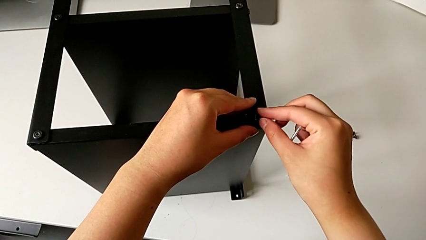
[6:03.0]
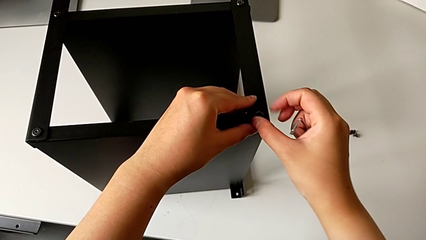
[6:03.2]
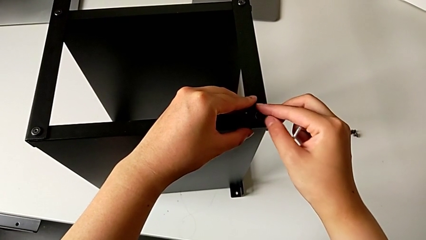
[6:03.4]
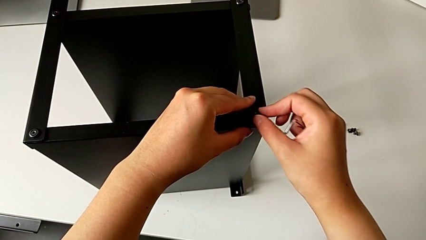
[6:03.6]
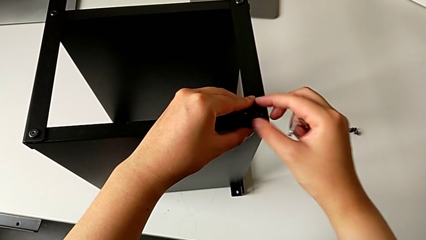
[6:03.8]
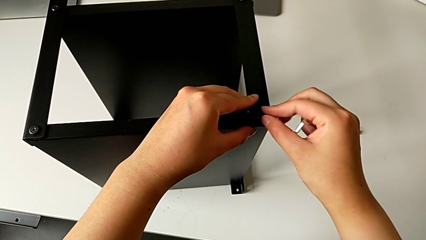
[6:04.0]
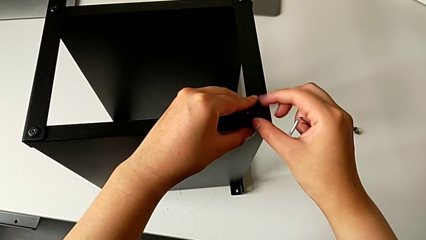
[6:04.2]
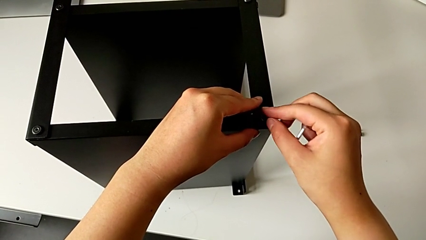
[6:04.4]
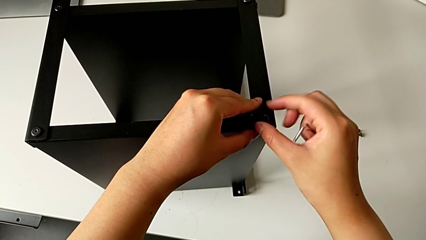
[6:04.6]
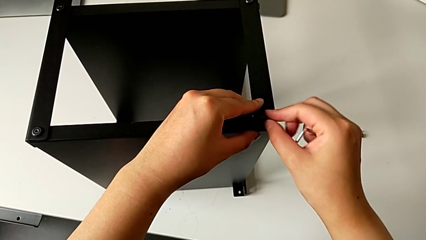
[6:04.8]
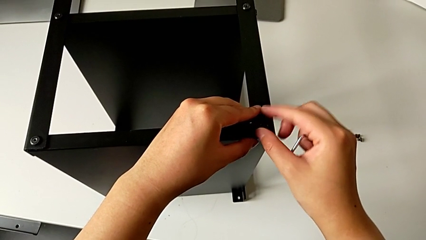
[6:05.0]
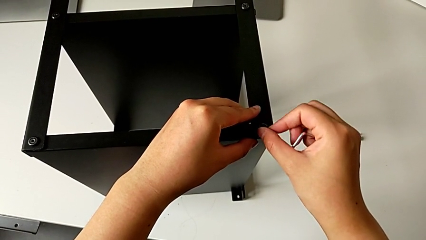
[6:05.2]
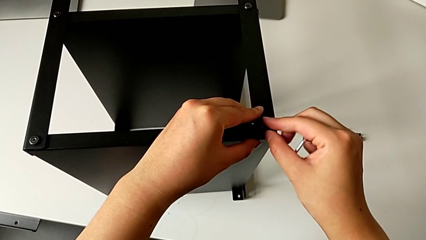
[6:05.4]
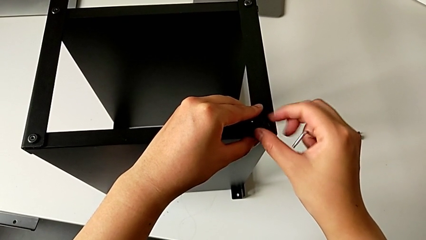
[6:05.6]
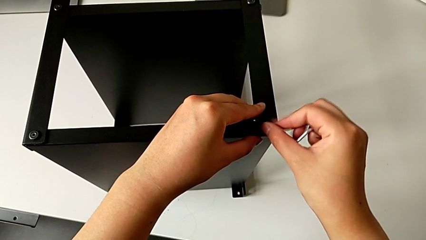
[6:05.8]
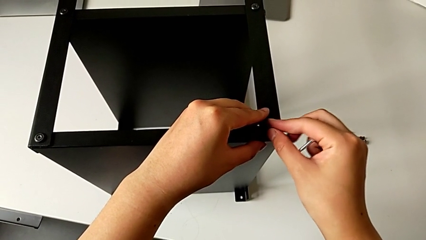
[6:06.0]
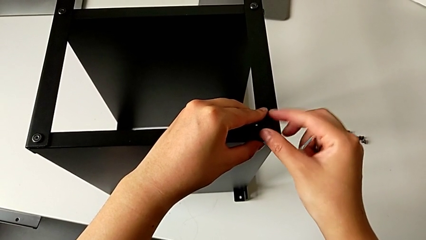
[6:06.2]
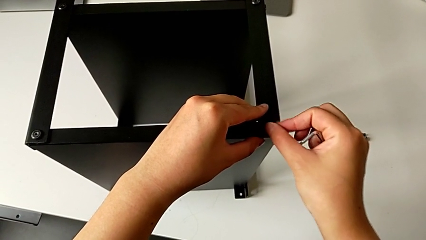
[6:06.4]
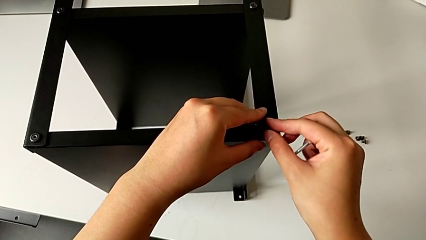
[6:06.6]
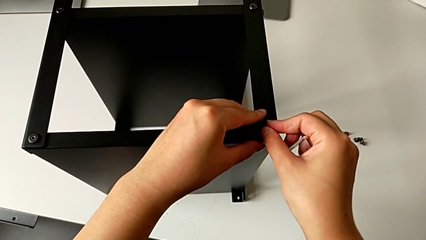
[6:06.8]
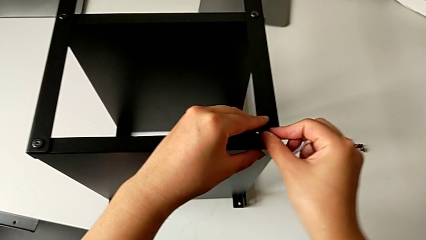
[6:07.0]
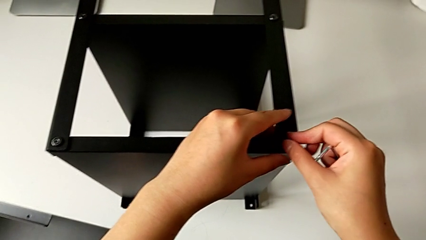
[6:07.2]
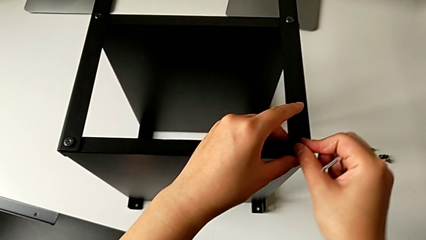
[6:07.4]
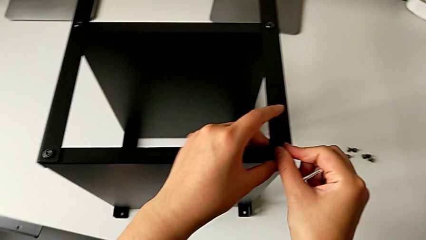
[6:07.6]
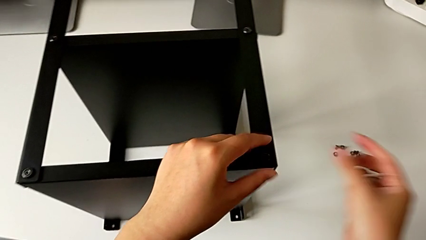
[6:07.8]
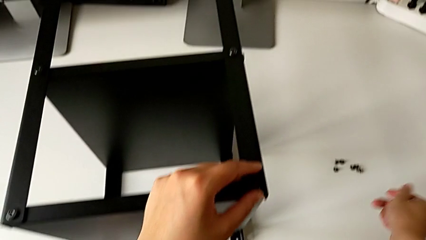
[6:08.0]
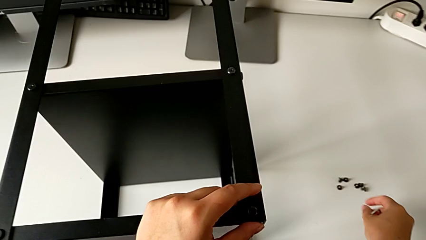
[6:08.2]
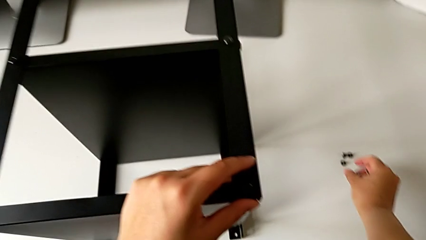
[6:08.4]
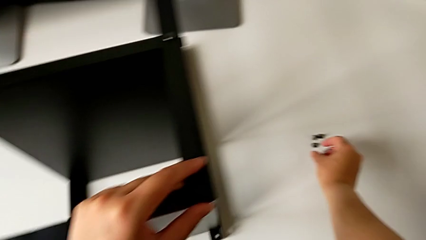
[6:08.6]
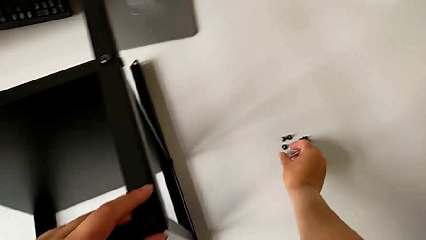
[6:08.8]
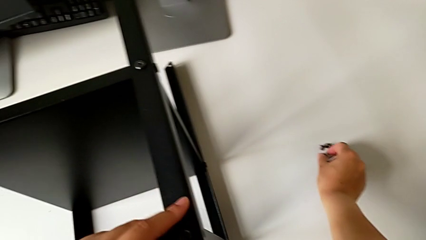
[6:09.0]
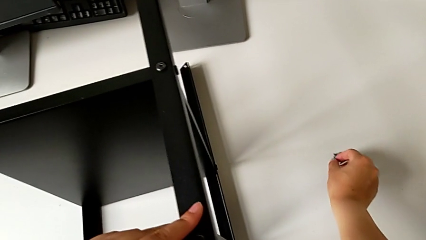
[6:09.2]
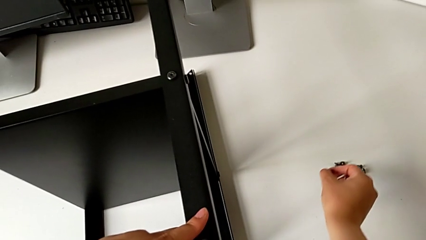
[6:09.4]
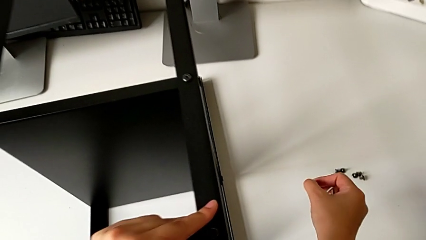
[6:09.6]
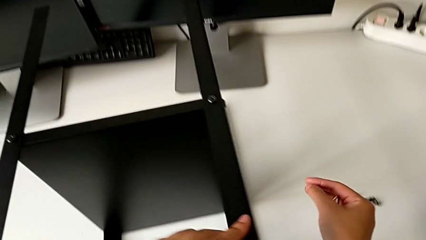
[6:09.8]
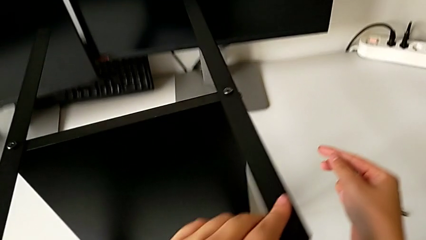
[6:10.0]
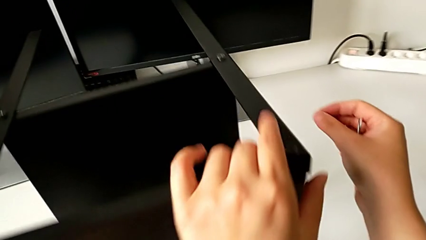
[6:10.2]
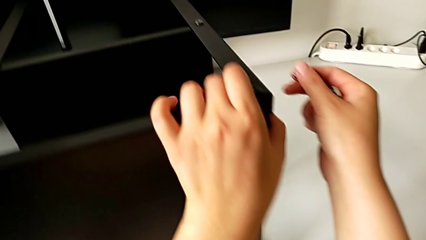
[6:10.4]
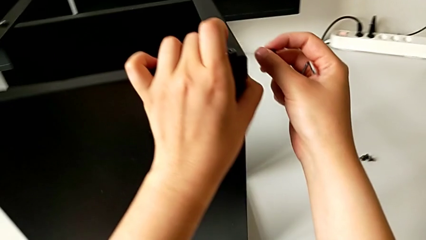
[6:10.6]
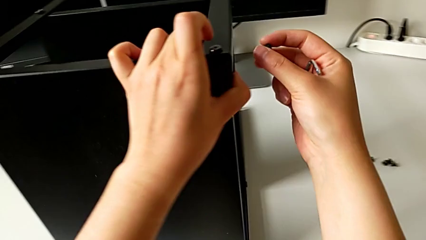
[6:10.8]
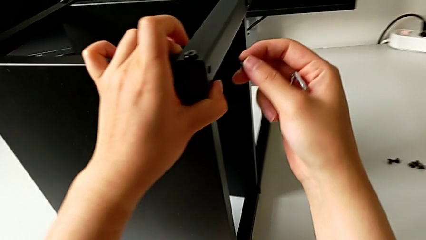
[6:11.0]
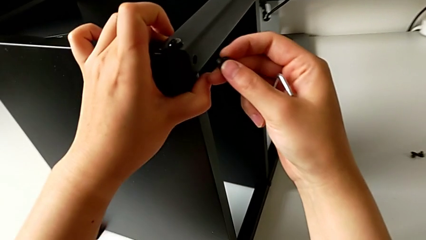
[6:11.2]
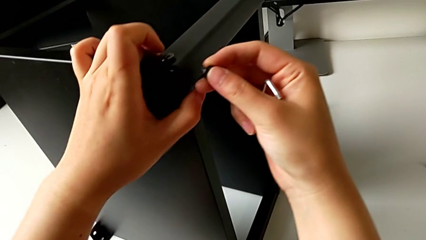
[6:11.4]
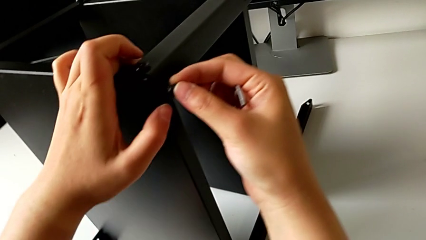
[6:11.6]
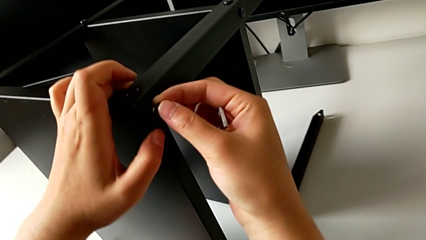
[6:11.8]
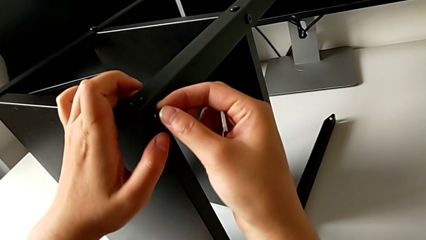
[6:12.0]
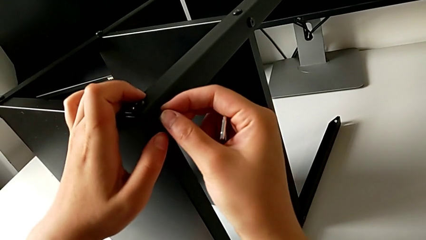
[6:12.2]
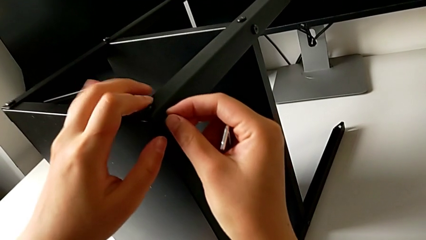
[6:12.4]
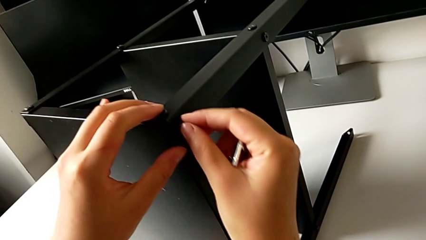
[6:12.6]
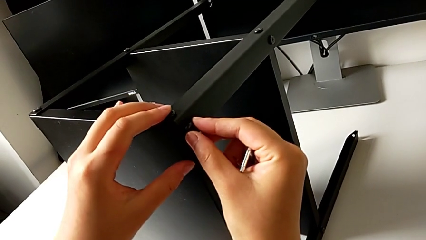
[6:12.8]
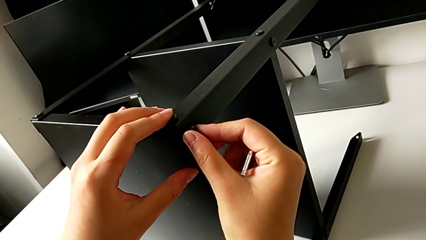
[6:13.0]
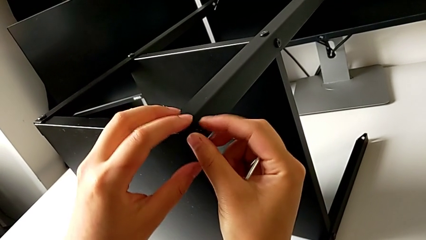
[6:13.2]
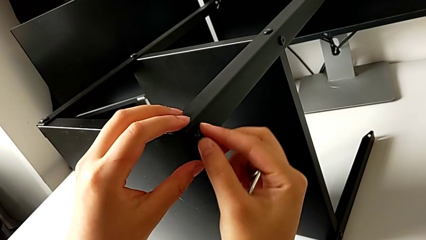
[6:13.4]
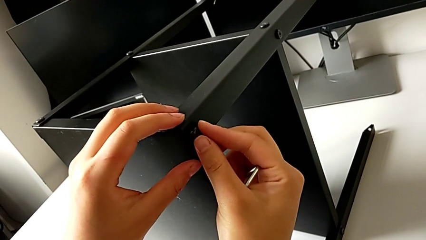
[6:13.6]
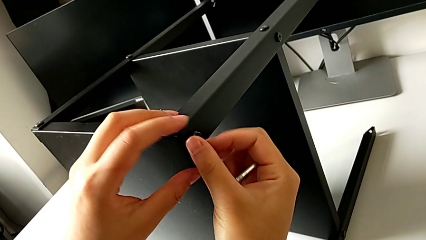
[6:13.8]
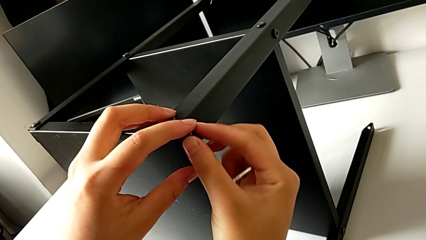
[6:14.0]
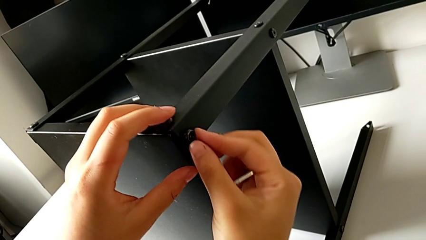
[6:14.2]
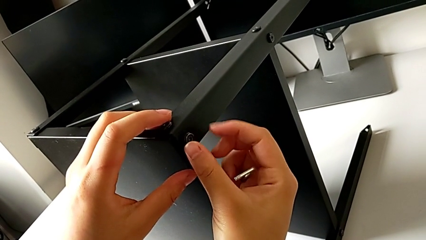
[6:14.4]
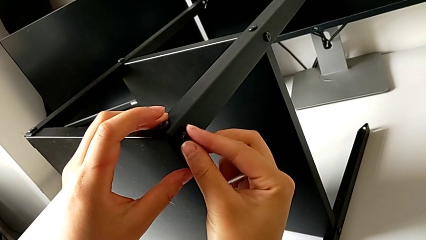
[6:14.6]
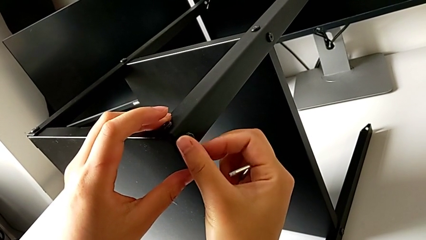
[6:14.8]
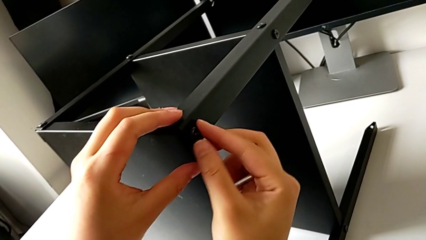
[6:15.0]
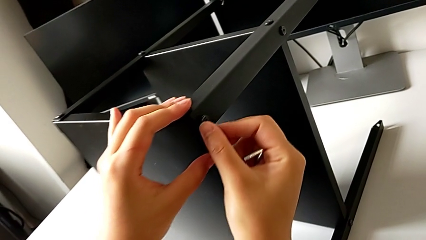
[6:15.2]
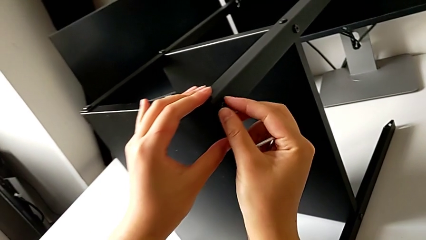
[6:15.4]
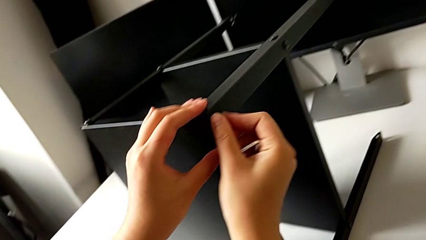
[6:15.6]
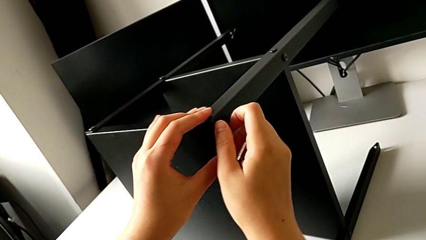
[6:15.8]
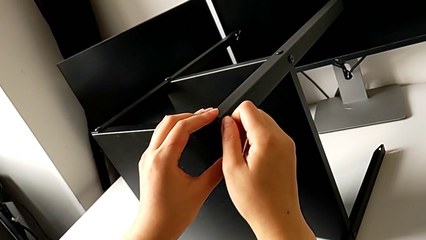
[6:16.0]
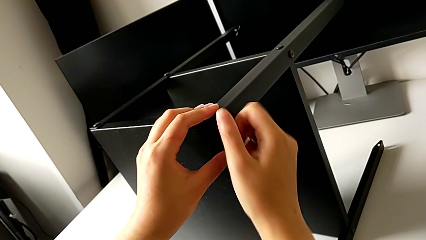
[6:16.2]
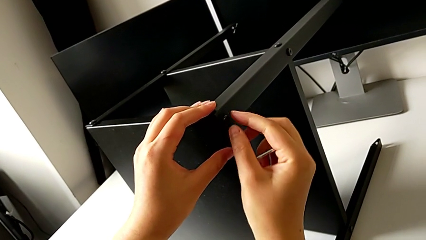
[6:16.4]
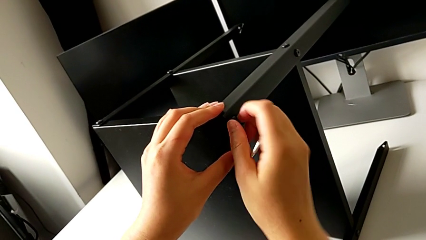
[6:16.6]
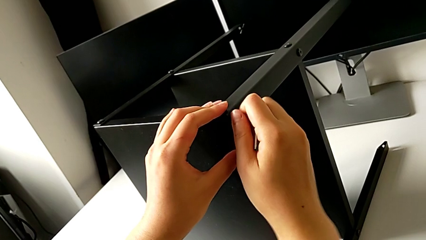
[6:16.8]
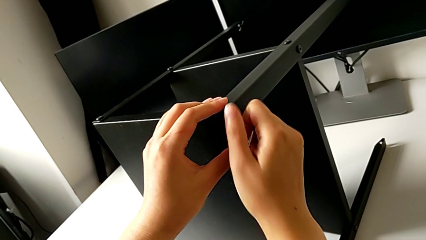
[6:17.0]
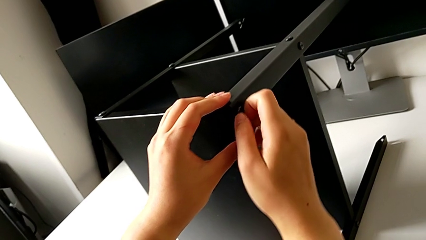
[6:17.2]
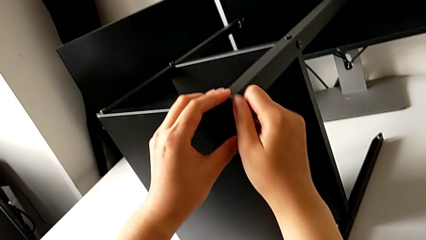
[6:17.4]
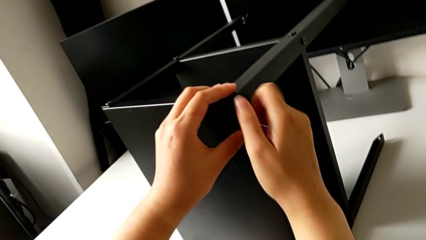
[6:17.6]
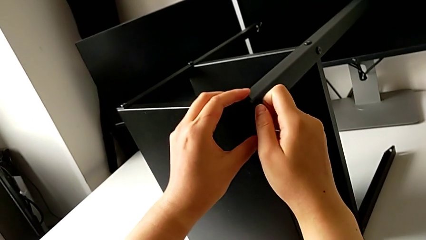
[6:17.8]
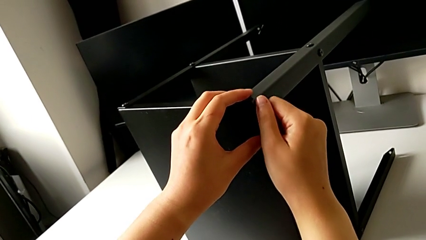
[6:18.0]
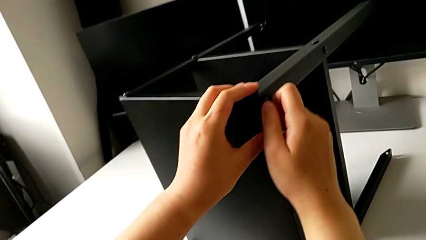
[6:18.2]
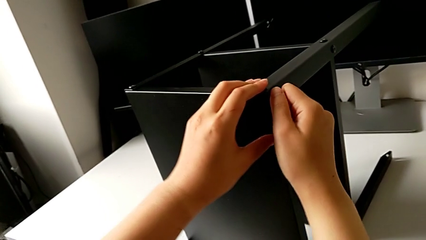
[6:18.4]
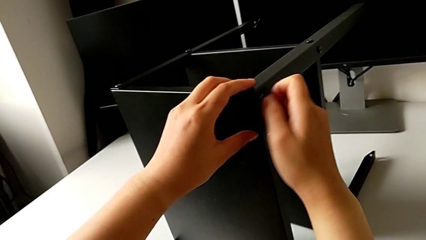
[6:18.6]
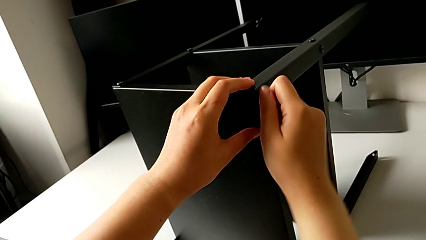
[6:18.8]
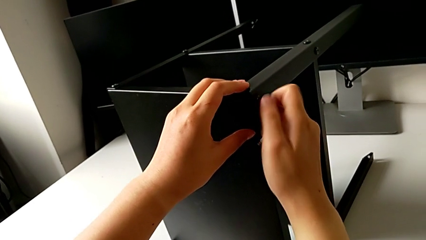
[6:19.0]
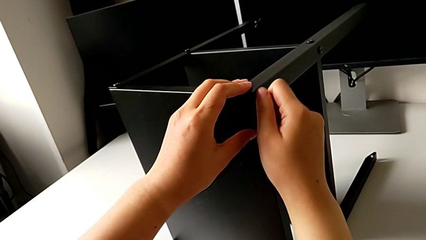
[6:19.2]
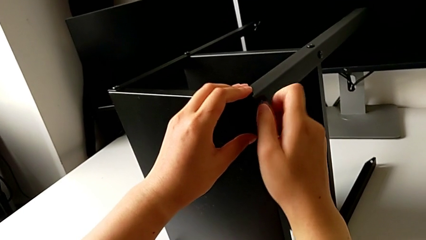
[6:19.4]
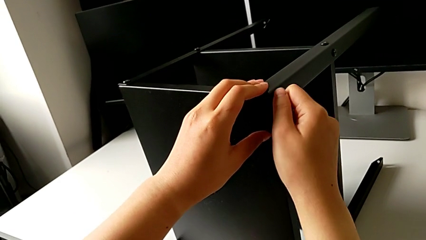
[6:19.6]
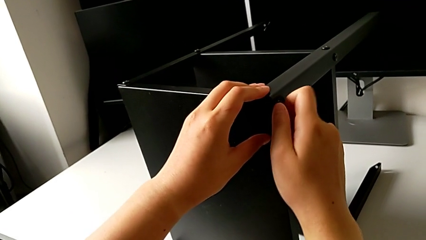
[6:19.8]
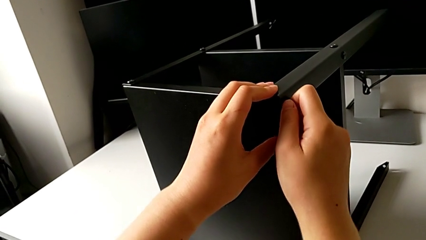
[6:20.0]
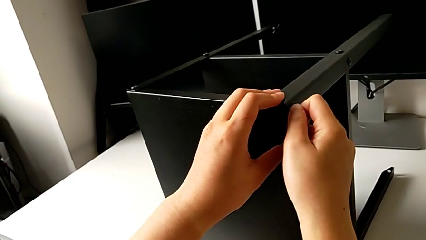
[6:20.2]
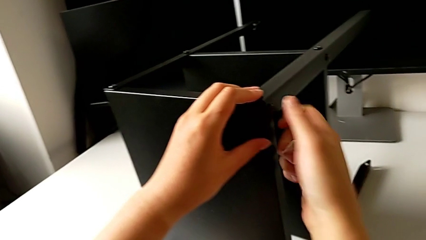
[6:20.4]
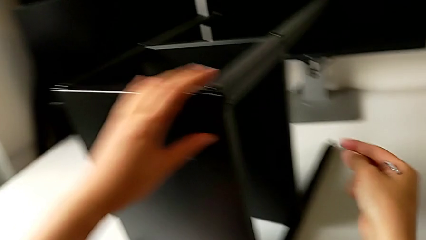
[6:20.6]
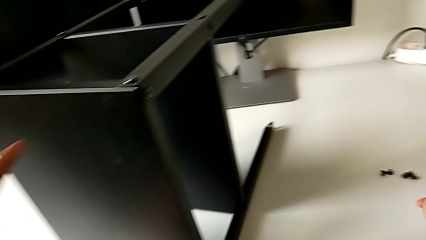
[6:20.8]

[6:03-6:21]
The camera wearer is assembling the second leg into the top table. They keep screwing the second hex socket head, grab the hex socket head, insert the third hex socket head and screw it.
